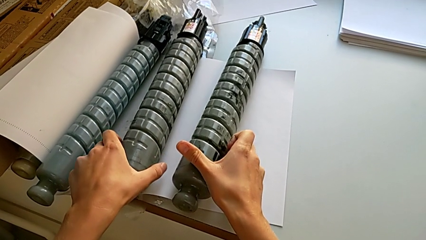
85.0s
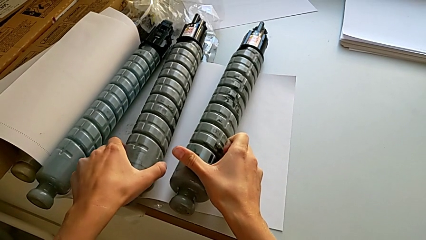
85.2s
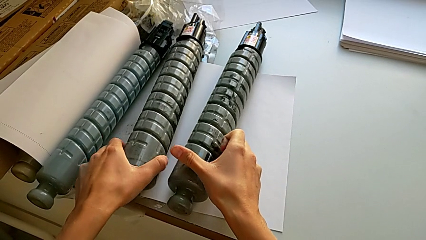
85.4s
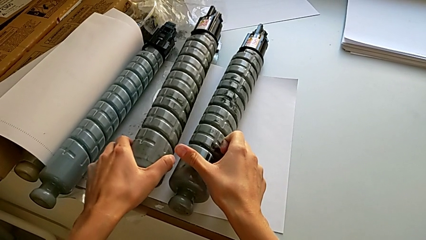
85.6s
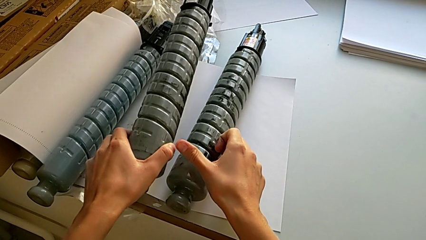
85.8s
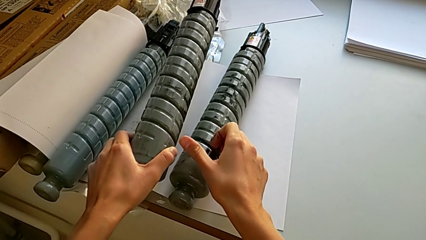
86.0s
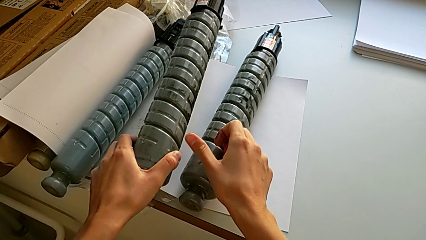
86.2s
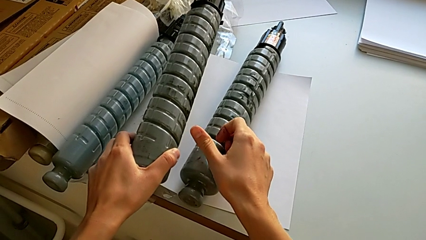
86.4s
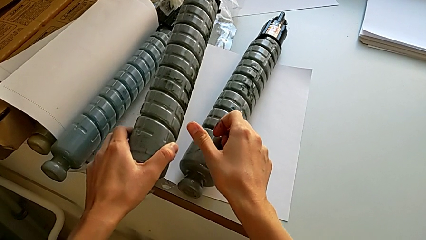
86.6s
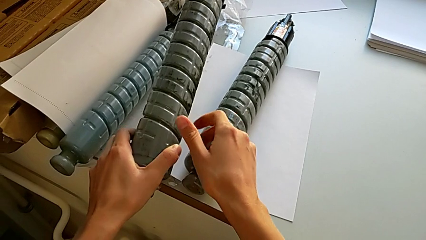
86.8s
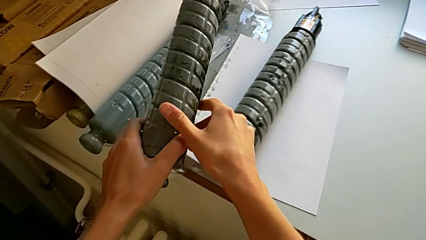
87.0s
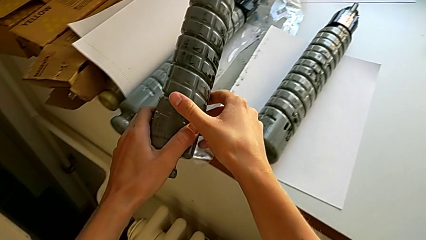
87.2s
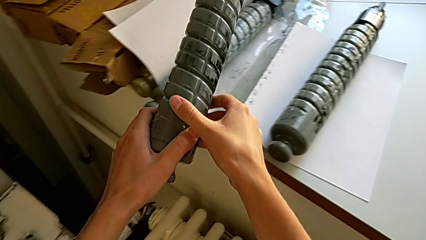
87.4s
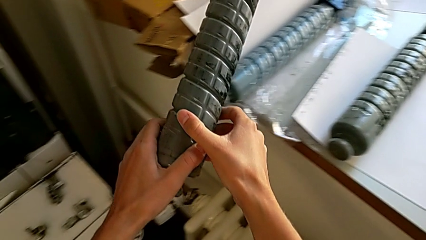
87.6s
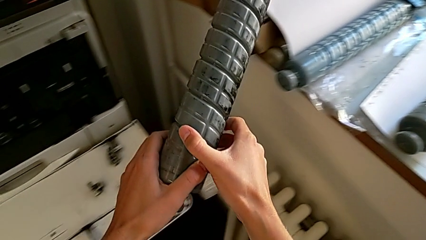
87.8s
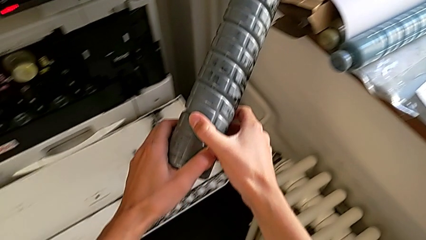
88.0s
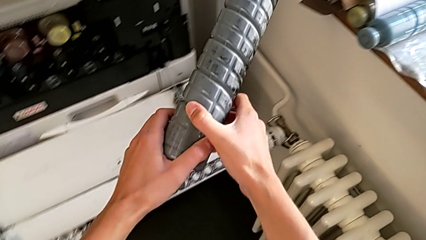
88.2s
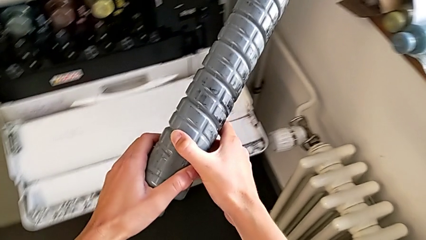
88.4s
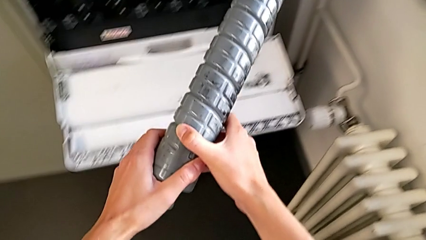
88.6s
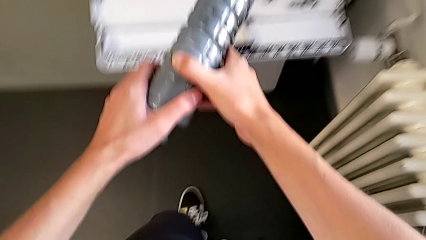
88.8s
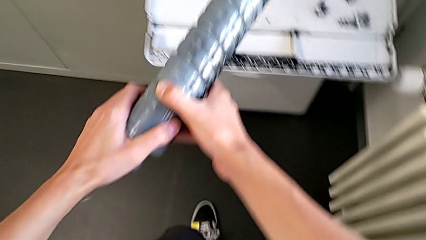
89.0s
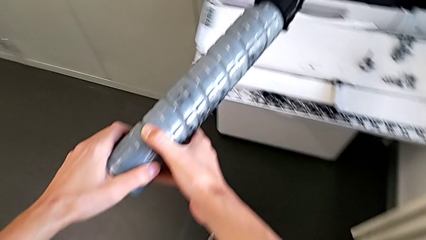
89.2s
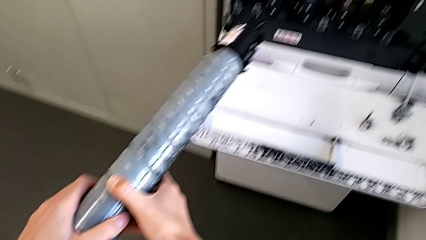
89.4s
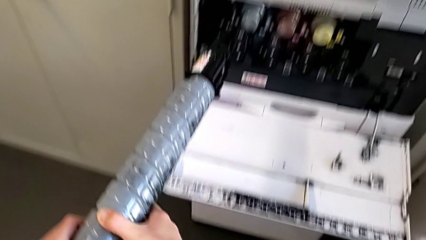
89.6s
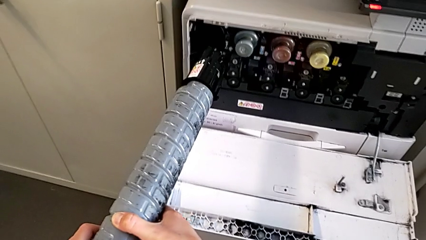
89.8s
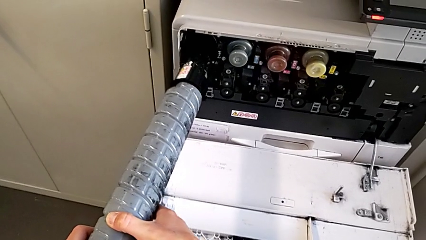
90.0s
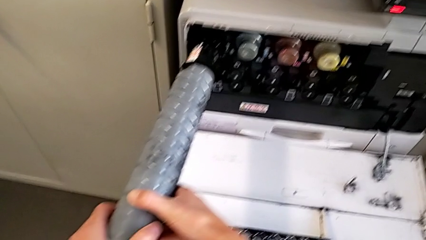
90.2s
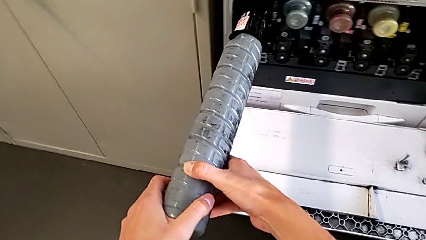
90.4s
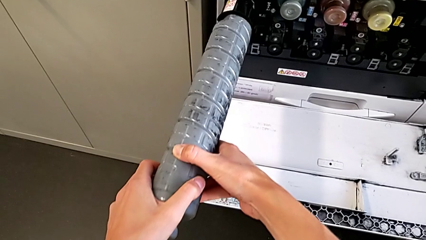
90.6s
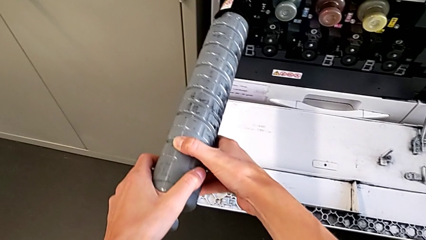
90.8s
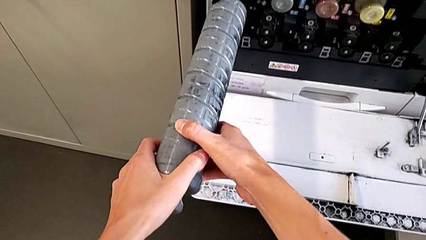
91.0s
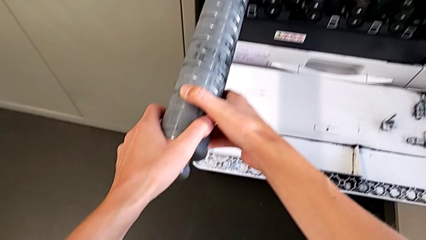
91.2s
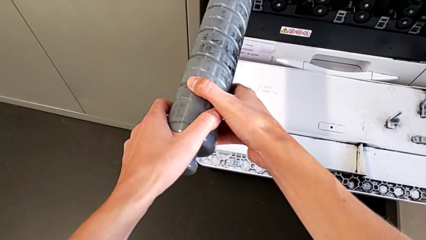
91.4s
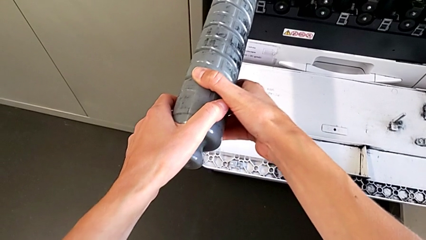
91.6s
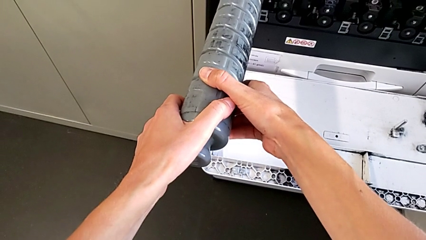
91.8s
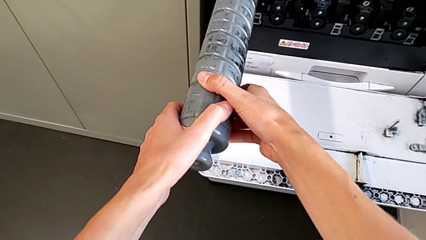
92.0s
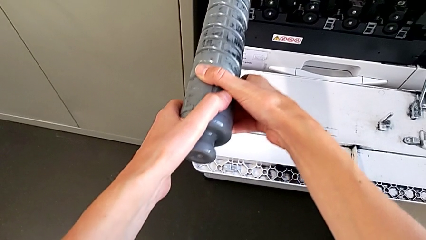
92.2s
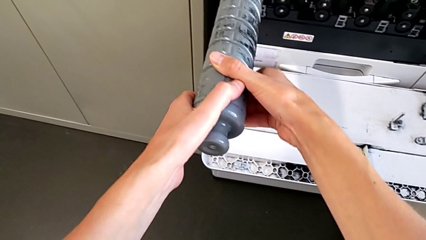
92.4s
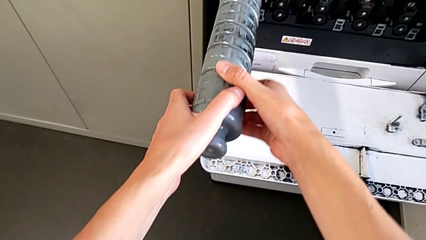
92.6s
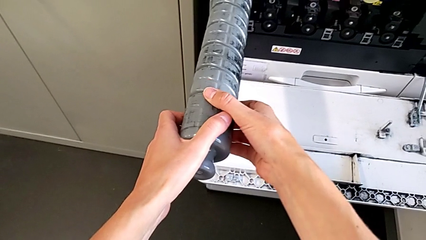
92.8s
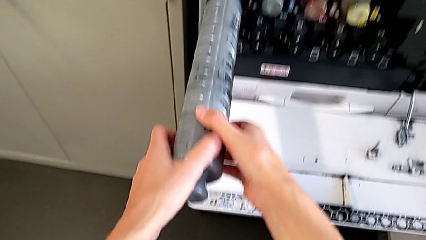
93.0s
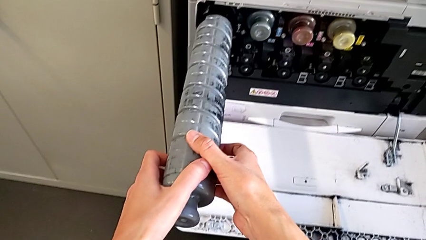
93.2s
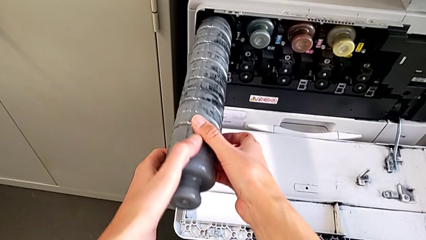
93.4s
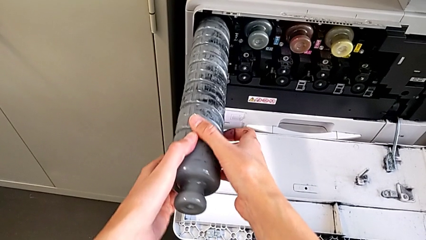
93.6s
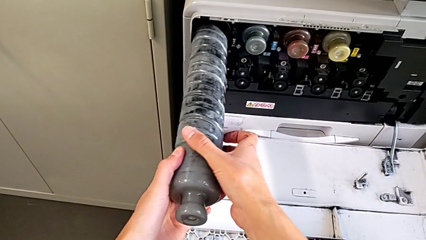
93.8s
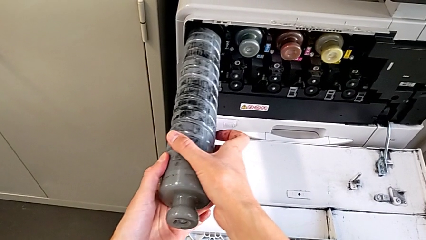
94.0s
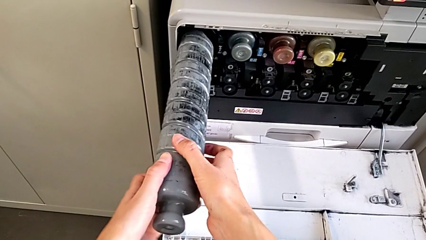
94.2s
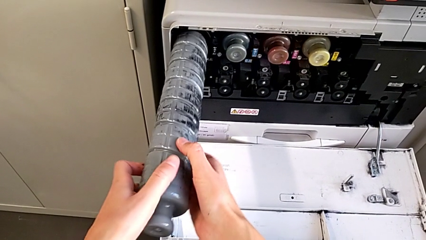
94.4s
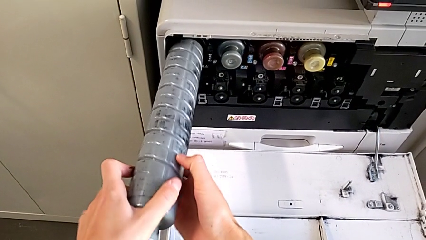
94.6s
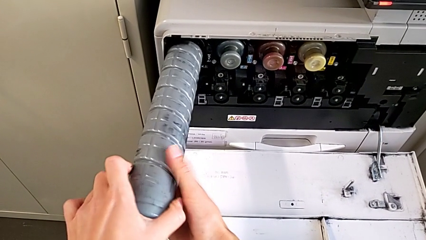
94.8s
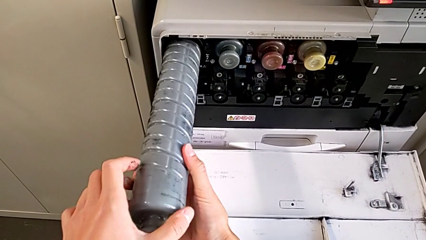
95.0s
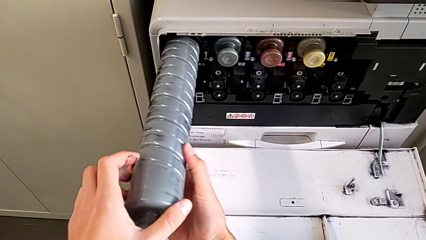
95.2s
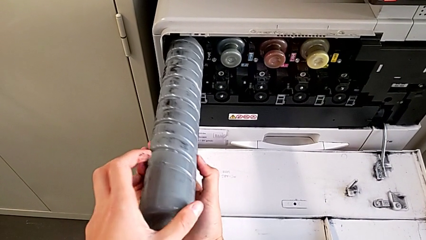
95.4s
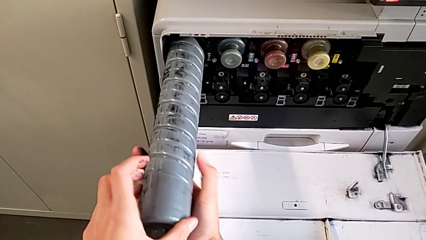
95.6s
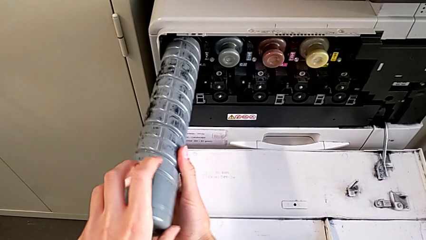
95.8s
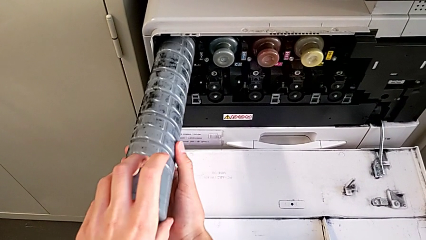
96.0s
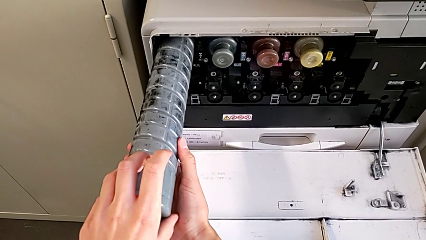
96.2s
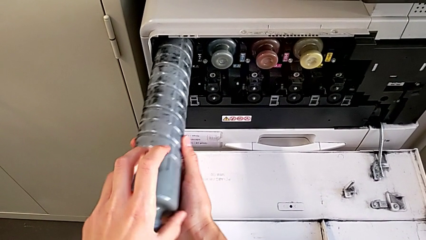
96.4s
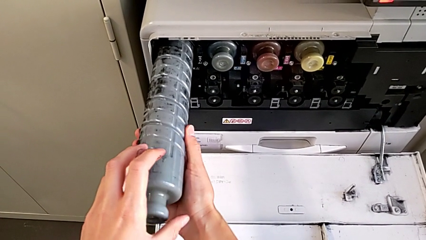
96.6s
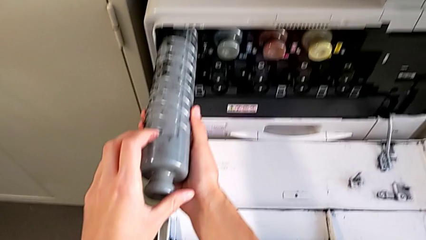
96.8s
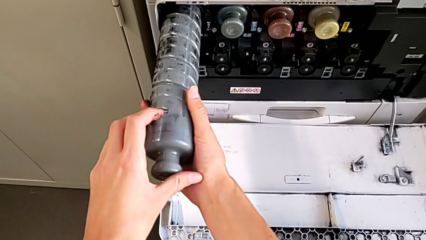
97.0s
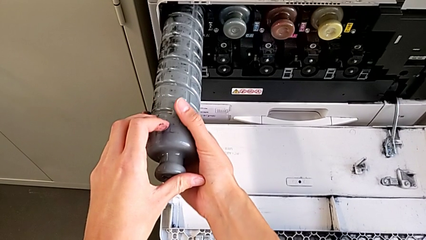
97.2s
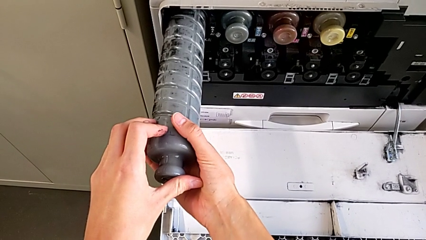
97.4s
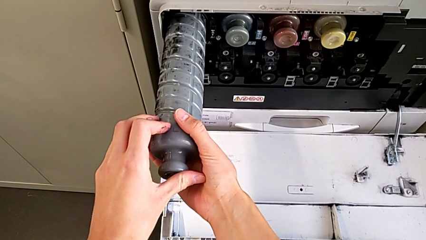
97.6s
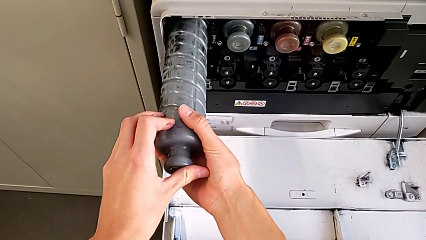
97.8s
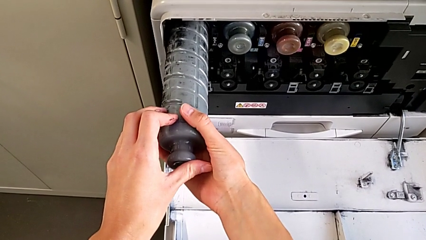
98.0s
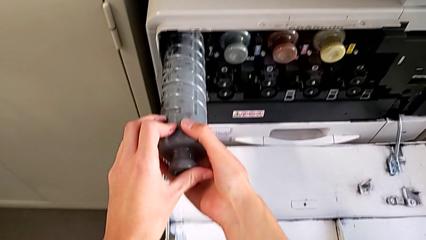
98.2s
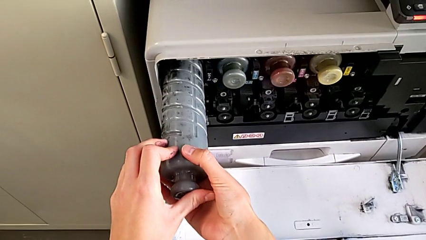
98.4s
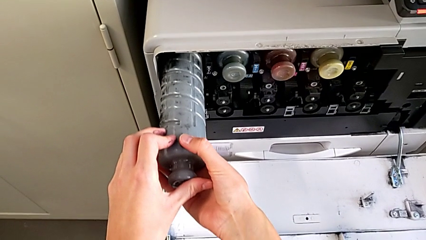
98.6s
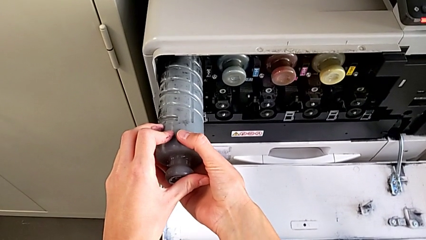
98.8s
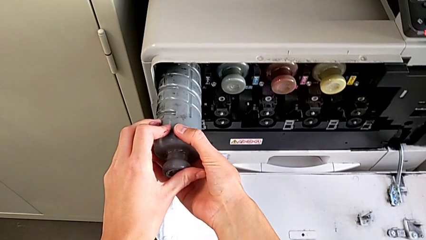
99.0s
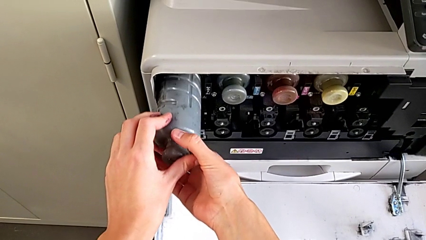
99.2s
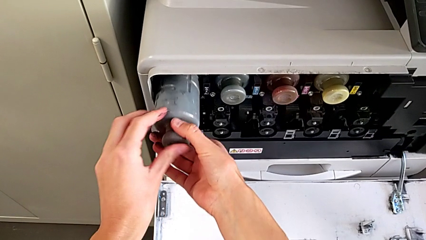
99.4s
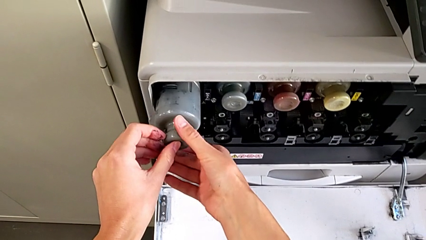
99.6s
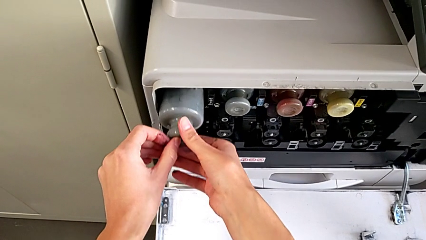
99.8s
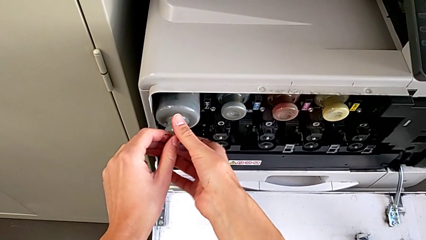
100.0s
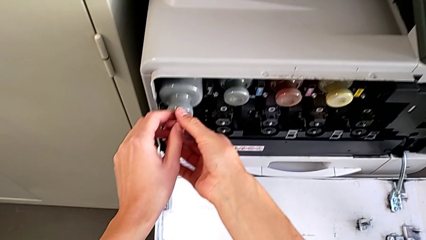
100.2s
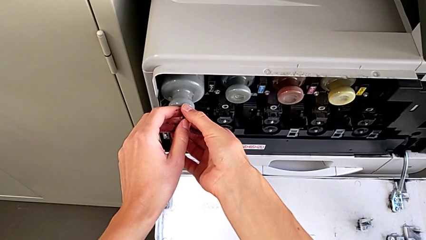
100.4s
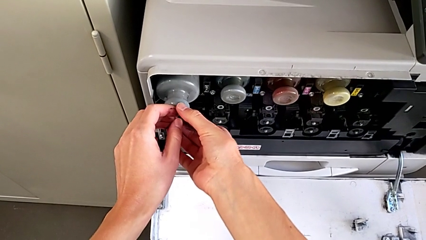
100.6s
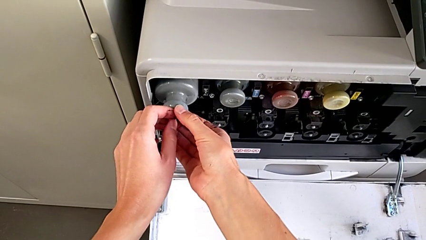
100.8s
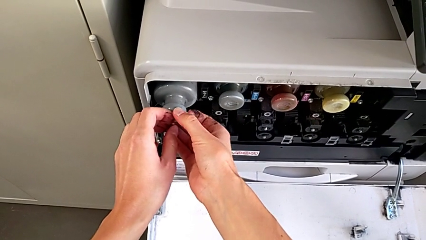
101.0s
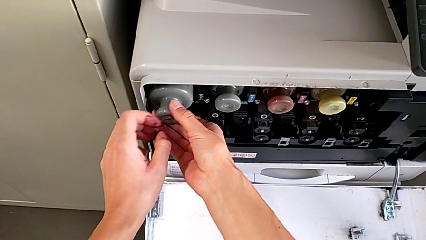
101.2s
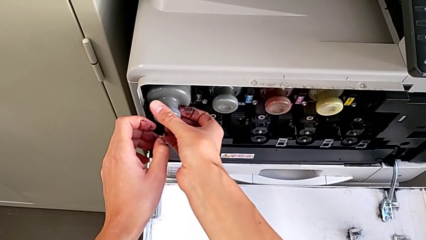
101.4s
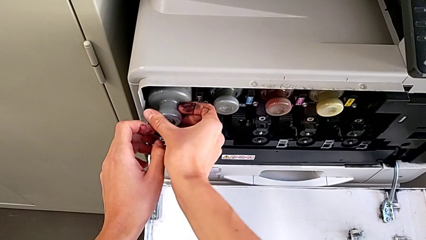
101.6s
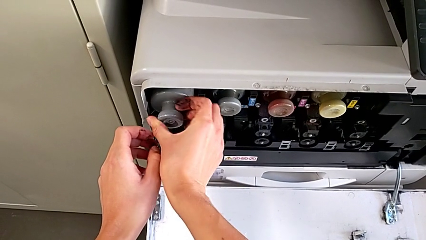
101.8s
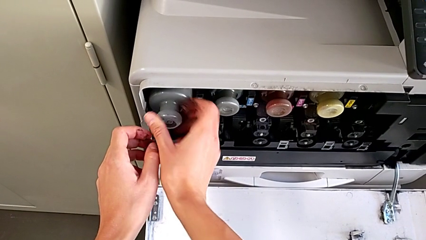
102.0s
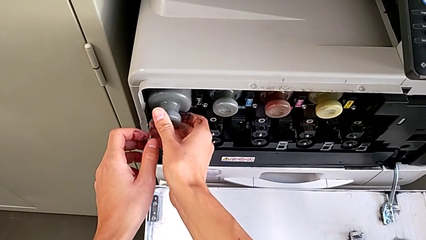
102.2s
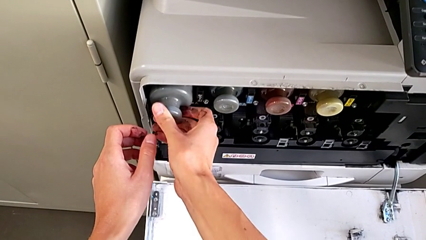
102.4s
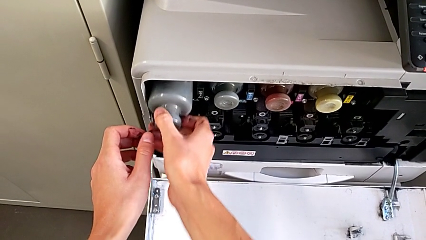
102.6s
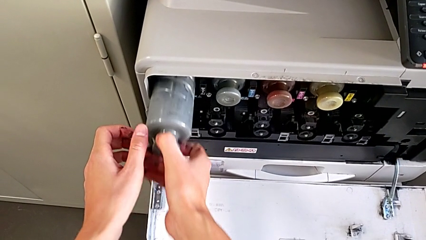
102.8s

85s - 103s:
The camera wearer is exchanging the ink cartridge. They touch the old ink cartridge, grab the new ink cartridge, hold it, insert it, push it, rotate it, wrongly rotate it, push it, wrongly rotate it and pull it.
